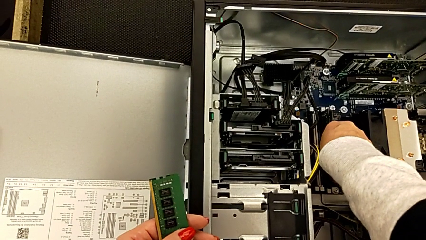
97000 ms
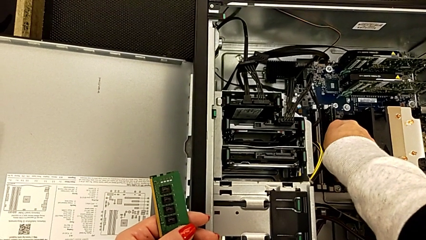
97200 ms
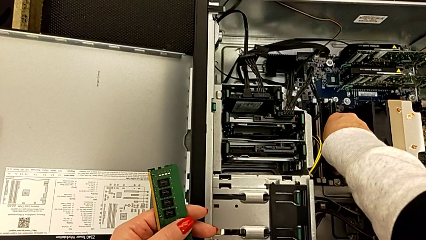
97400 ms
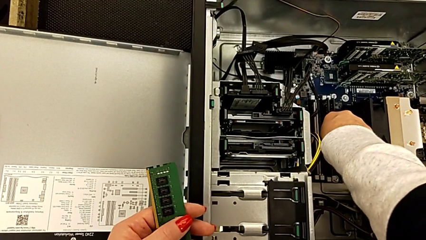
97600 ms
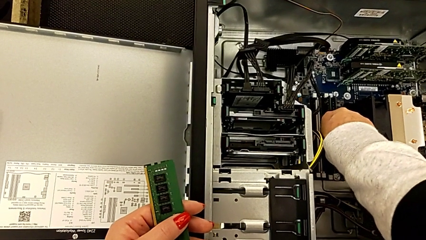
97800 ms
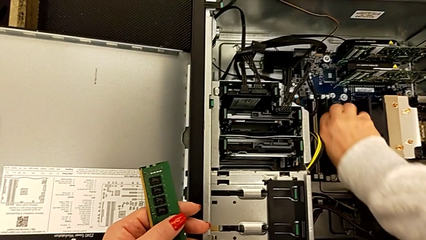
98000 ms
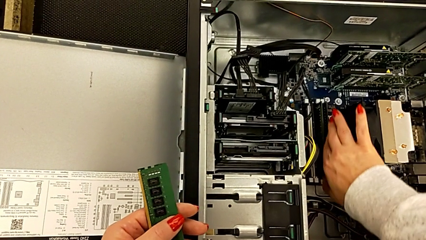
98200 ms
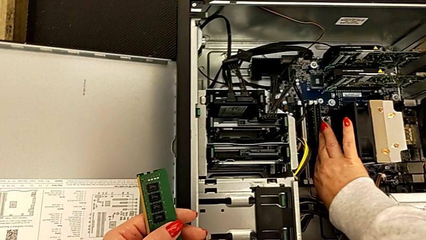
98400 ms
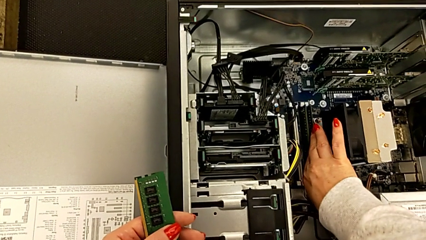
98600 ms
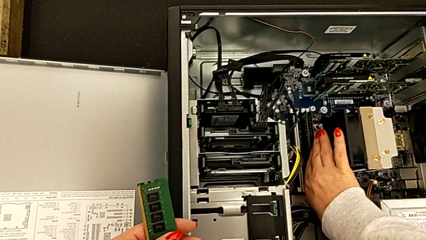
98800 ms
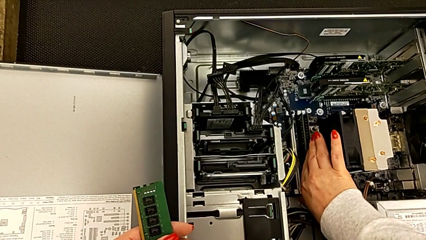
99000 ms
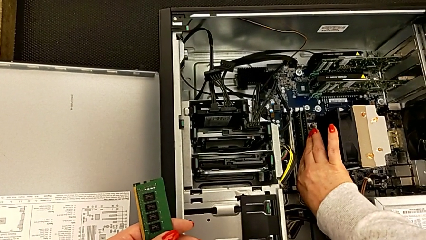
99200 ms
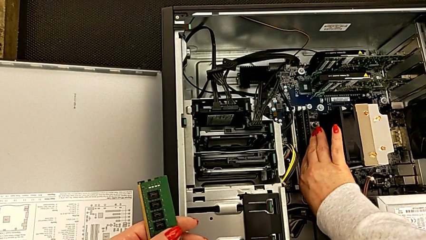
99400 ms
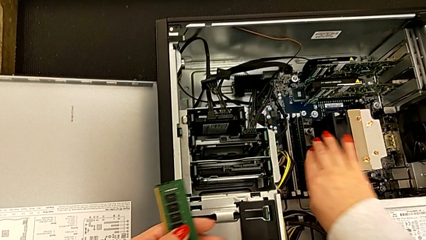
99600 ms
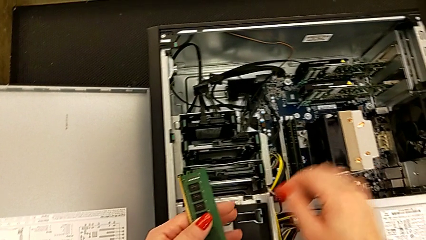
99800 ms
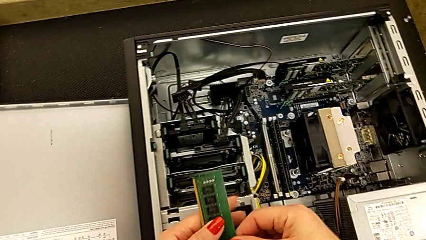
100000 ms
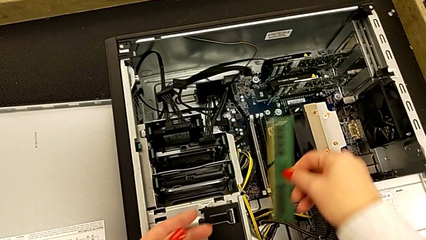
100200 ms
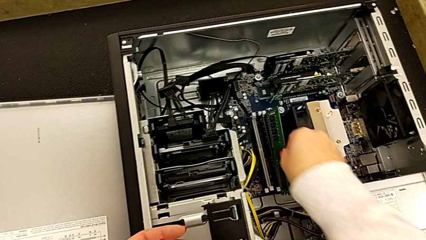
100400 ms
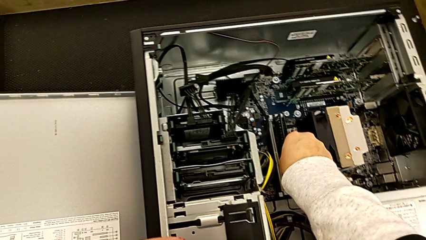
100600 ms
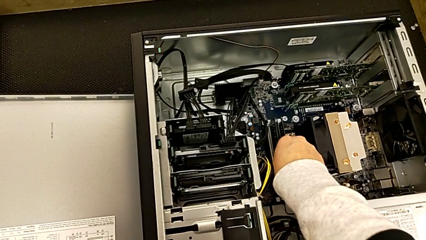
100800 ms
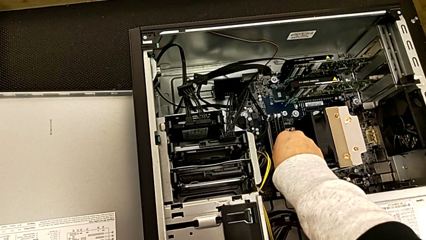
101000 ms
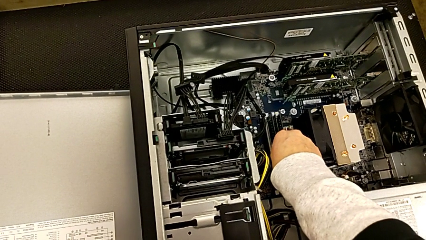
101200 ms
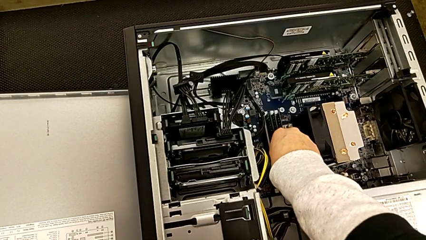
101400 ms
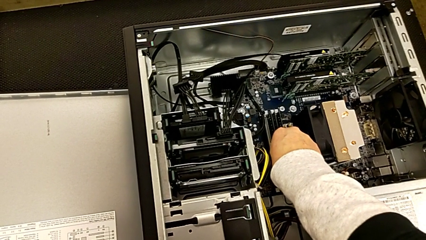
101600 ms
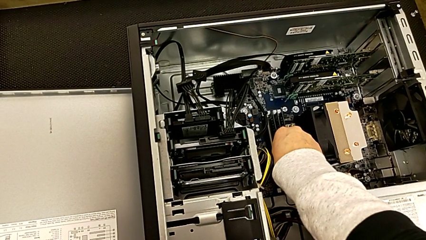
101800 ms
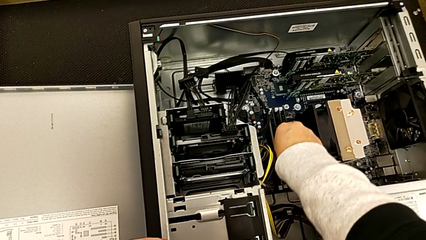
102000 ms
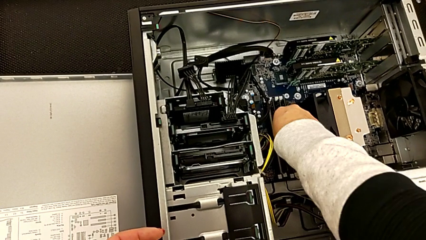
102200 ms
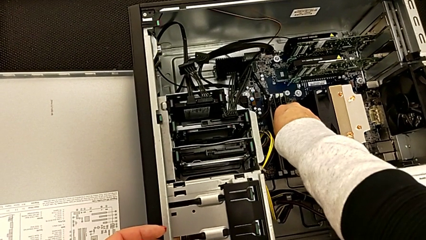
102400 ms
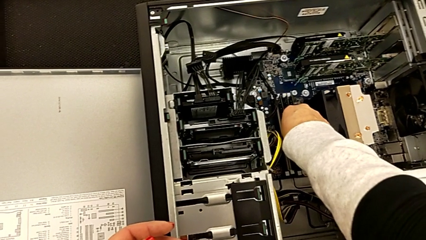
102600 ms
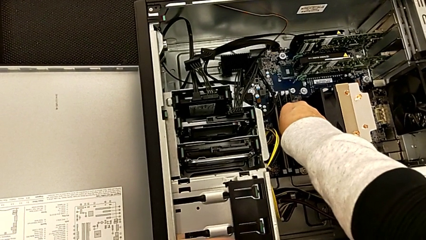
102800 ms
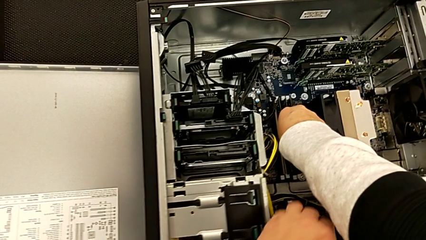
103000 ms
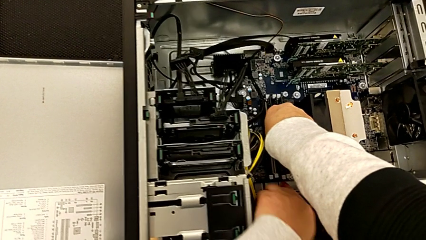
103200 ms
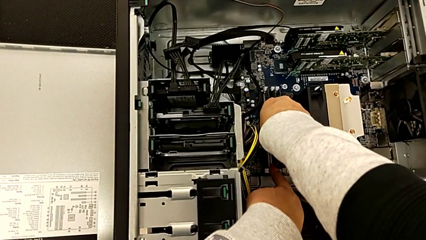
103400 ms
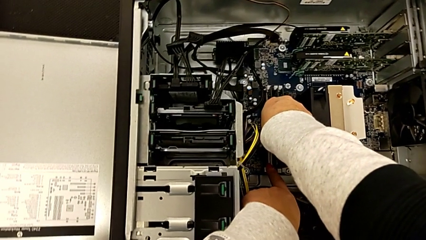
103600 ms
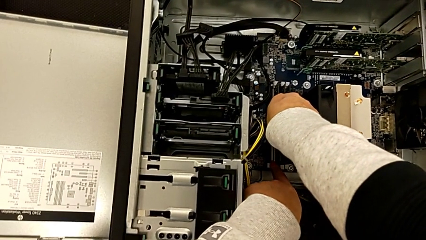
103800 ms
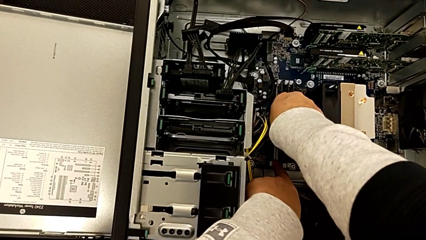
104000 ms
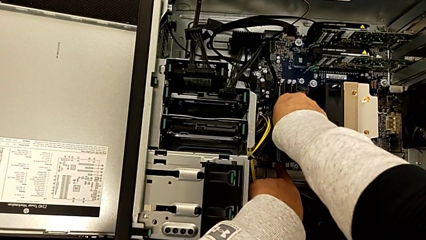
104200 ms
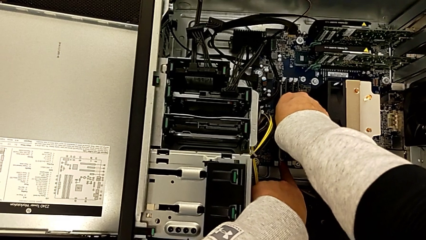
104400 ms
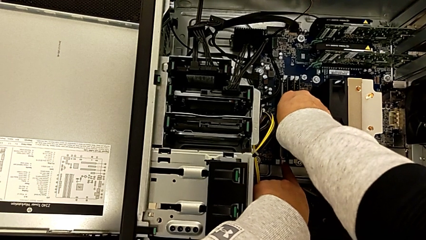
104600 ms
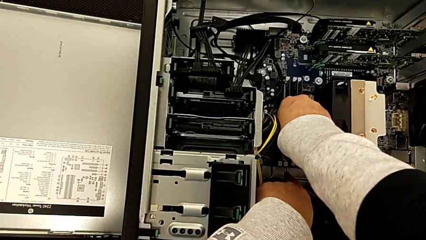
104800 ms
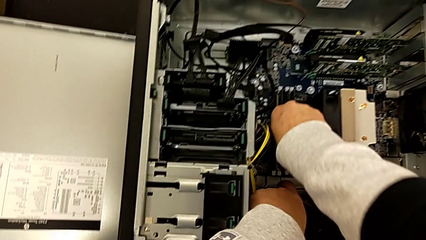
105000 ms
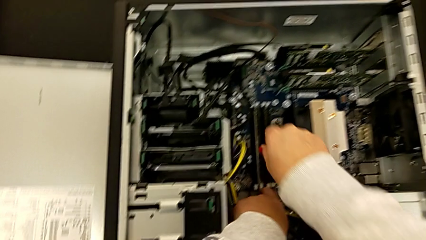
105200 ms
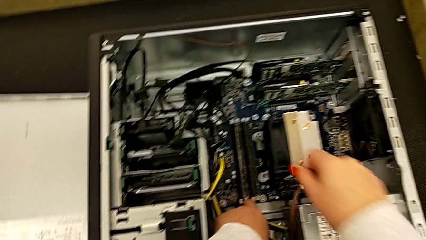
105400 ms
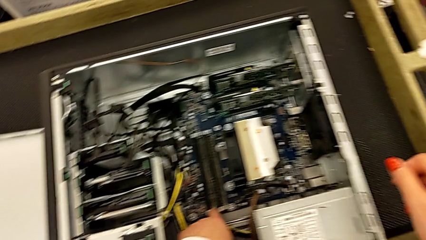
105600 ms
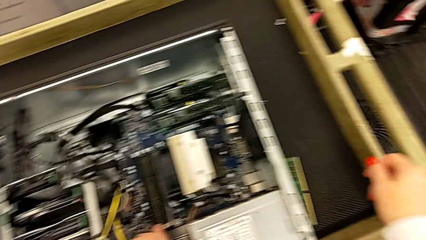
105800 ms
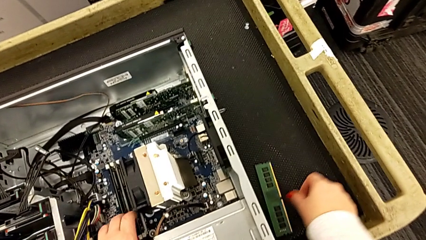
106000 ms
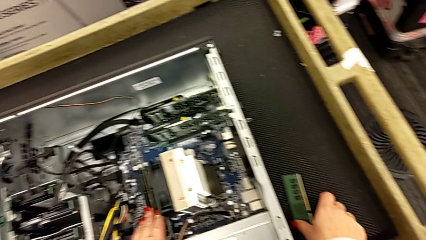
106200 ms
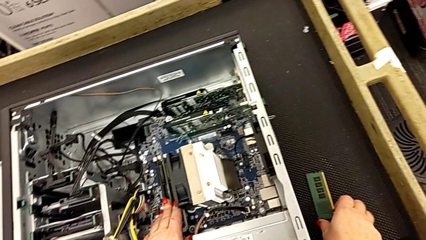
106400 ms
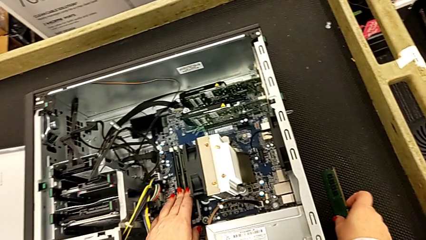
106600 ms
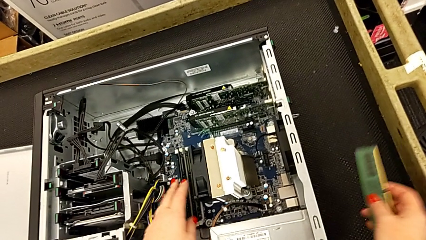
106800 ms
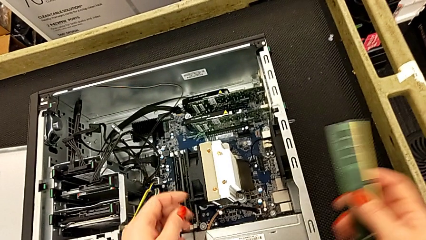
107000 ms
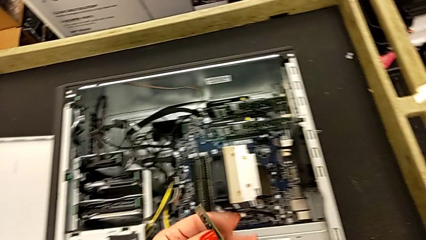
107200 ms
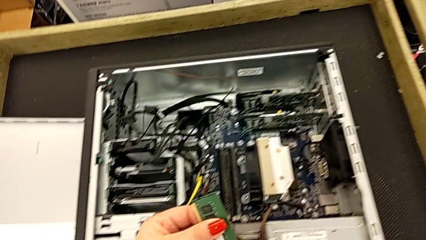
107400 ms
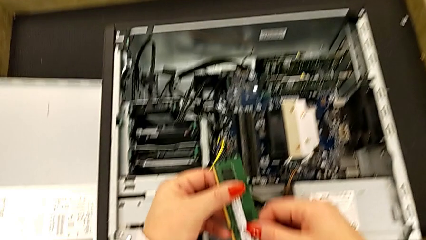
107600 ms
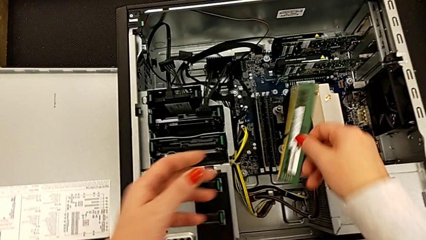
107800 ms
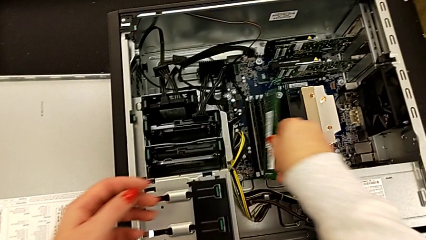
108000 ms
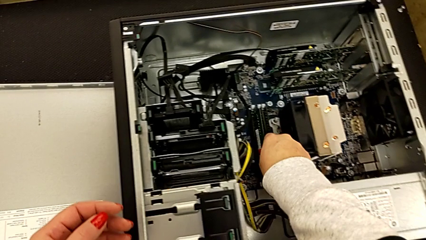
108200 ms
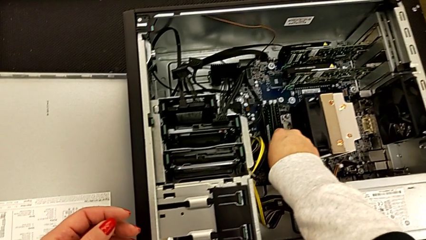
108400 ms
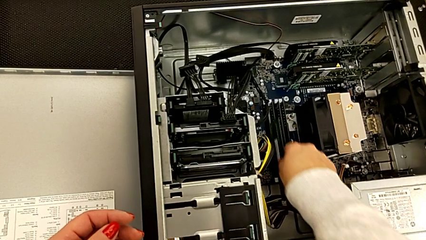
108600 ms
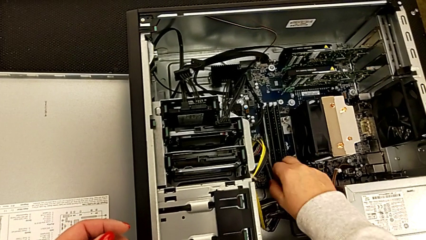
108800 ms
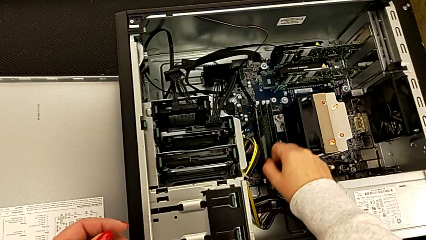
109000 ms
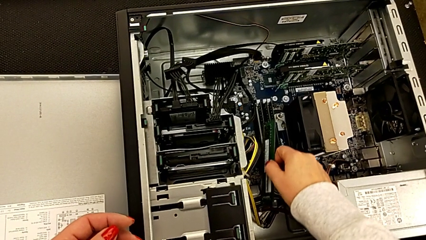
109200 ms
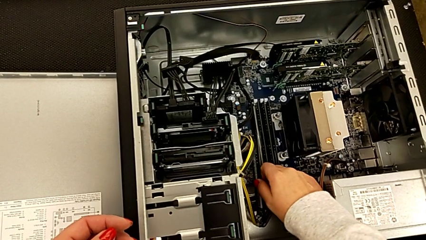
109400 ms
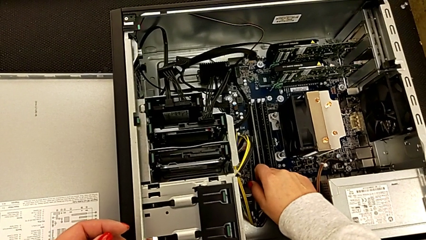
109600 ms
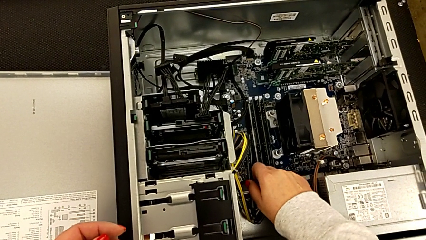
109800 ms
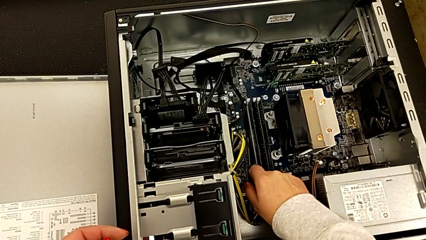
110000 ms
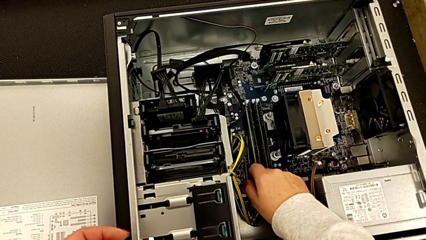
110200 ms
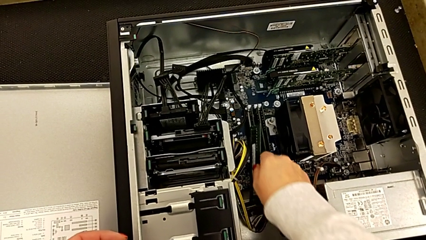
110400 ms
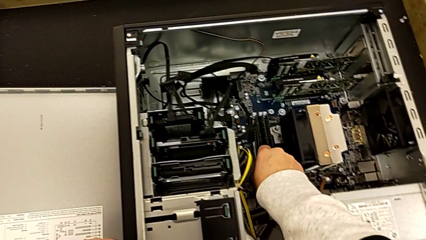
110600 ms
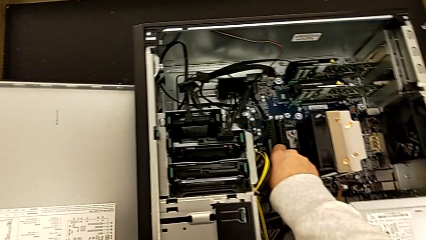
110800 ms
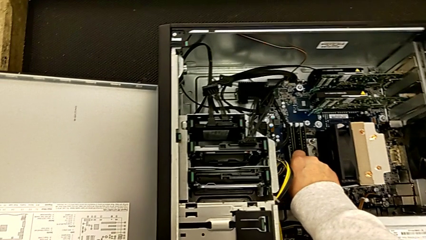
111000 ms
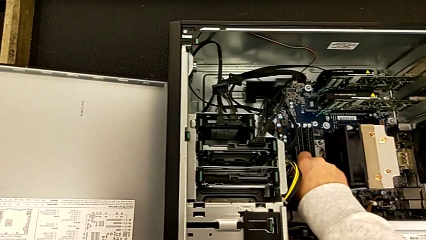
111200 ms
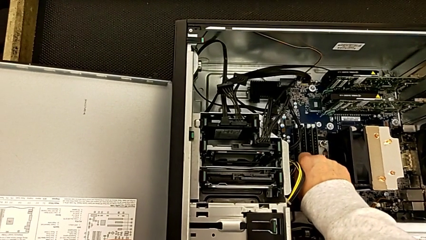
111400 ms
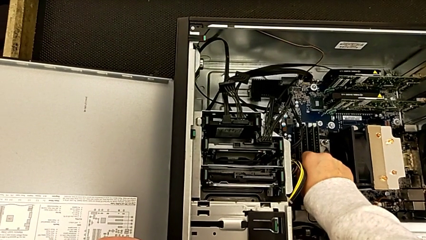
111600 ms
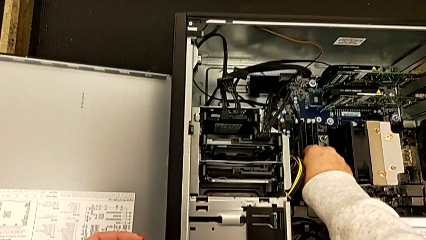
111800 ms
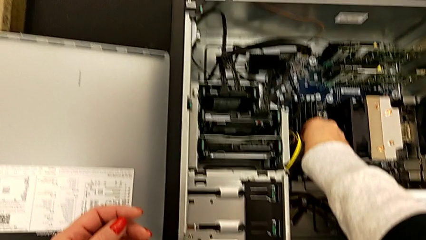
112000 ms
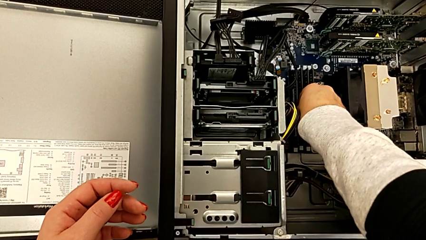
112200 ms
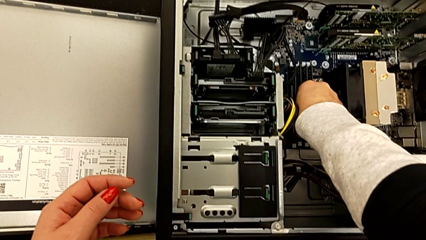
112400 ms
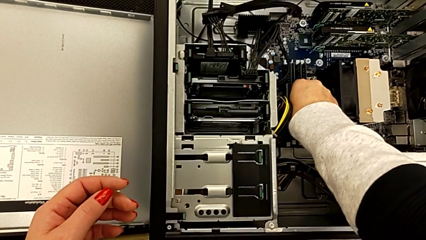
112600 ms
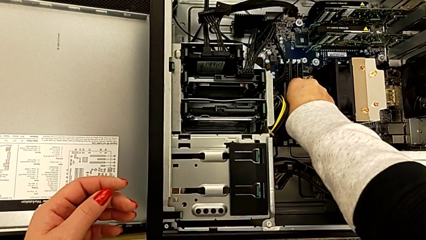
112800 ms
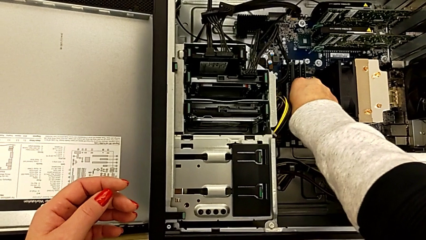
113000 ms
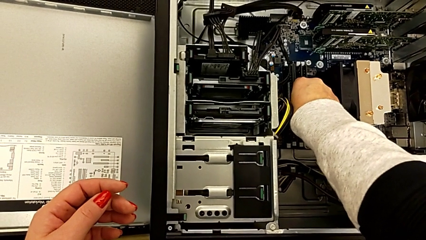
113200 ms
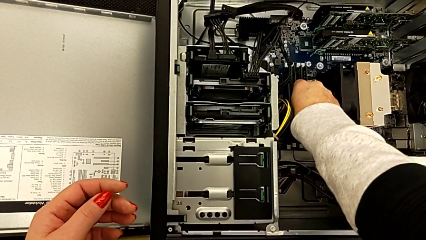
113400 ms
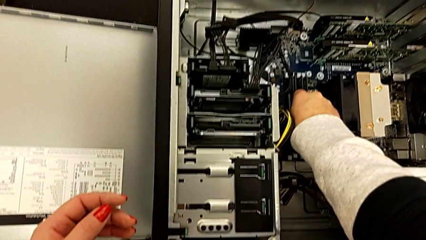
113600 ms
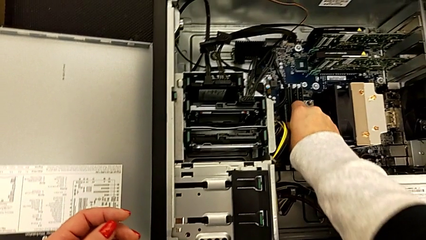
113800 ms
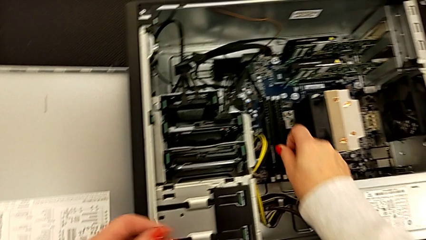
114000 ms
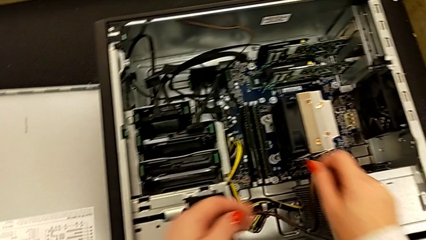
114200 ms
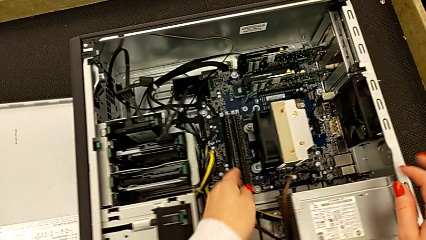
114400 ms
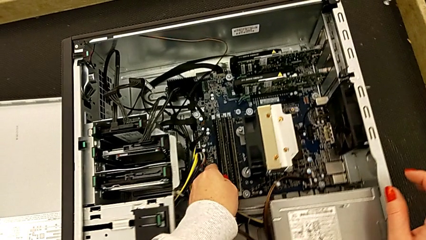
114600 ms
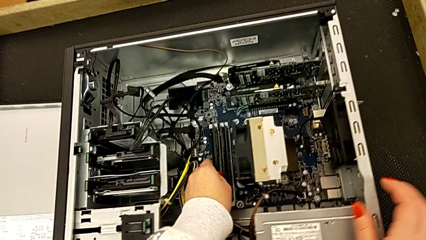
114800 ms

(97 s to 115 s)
The camera wearer is inserting the RAMs into the motherboard. They press the RAM tab, insert the third RAM, press the RAM tab, grab the fourth RAM, wrongly press the RAM tab while grabbing the RAM and insert the fourth RAM.
